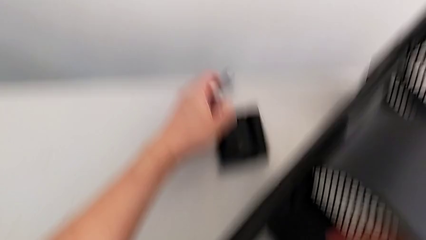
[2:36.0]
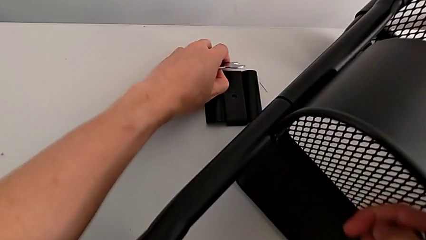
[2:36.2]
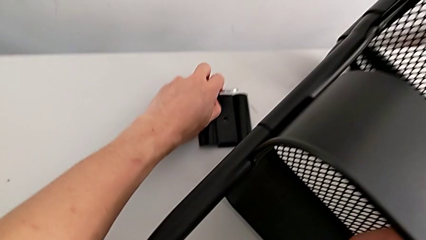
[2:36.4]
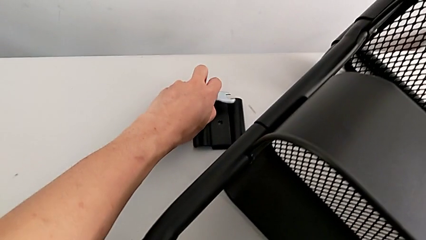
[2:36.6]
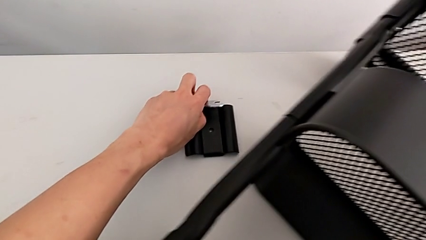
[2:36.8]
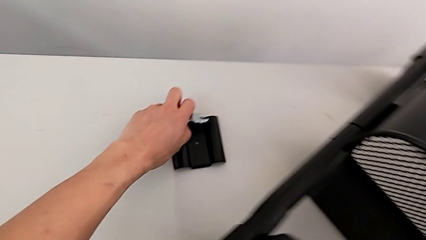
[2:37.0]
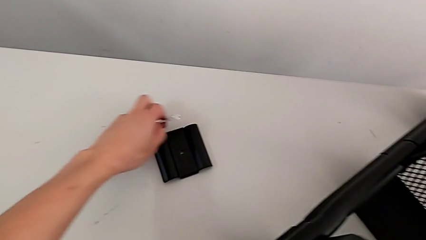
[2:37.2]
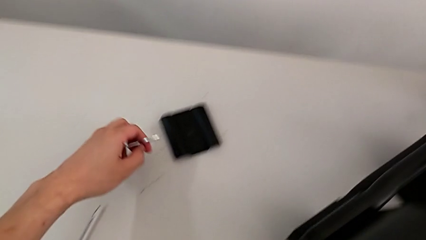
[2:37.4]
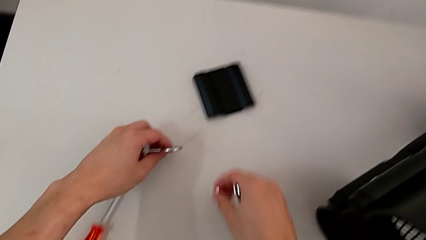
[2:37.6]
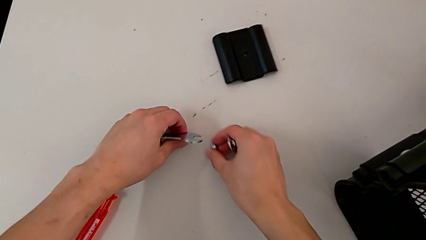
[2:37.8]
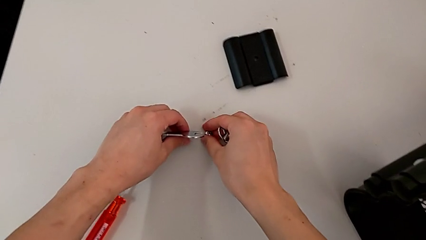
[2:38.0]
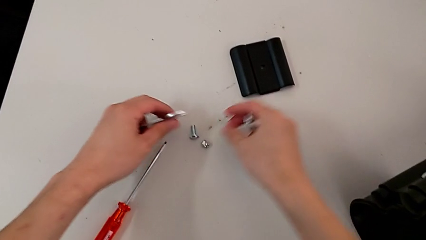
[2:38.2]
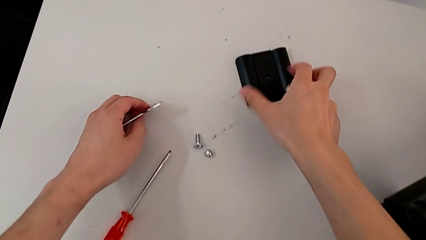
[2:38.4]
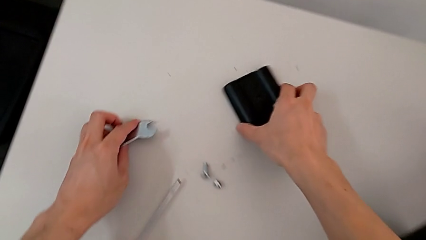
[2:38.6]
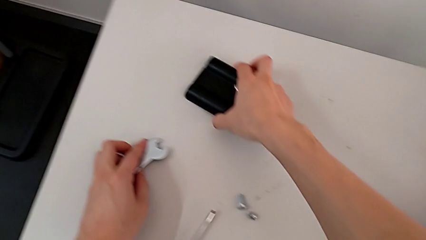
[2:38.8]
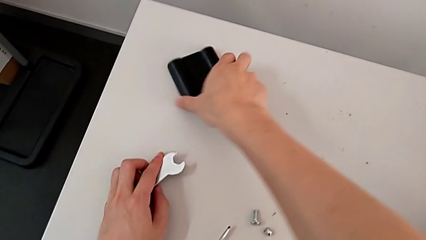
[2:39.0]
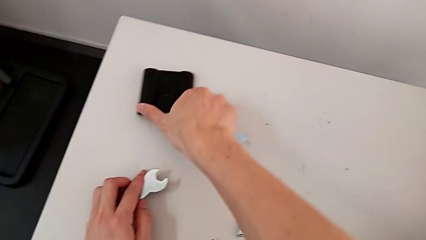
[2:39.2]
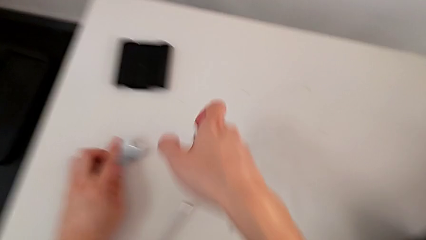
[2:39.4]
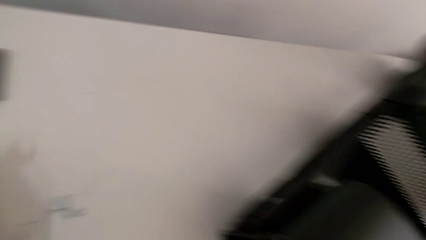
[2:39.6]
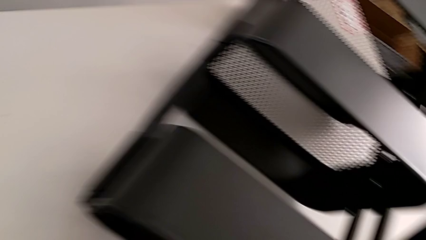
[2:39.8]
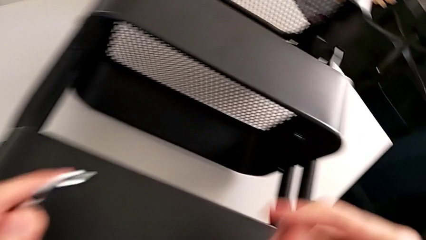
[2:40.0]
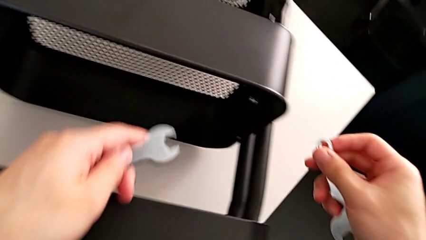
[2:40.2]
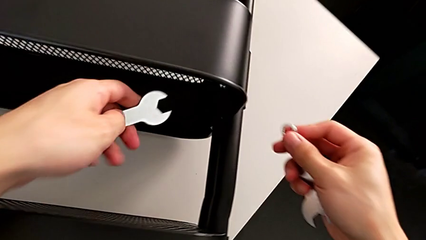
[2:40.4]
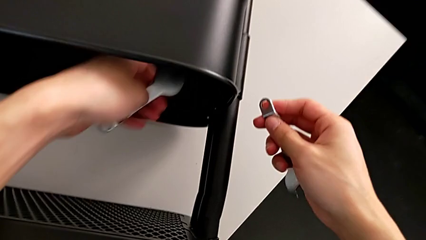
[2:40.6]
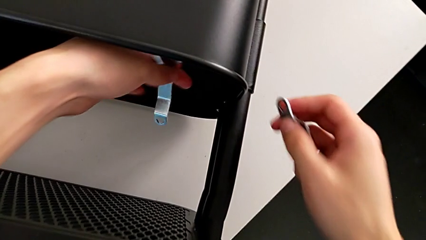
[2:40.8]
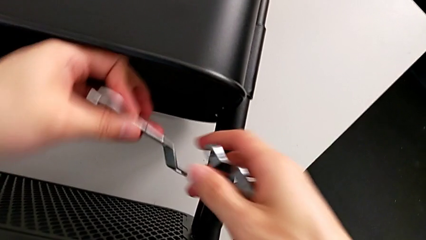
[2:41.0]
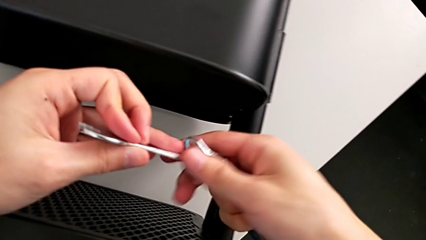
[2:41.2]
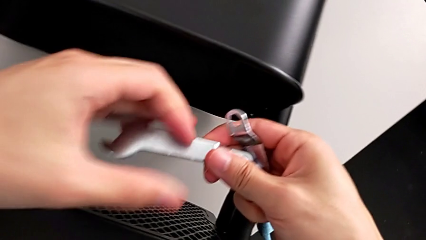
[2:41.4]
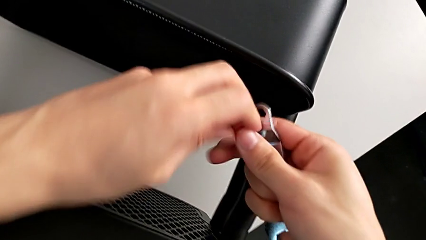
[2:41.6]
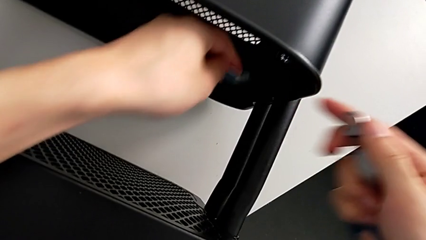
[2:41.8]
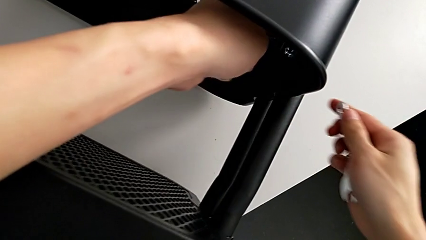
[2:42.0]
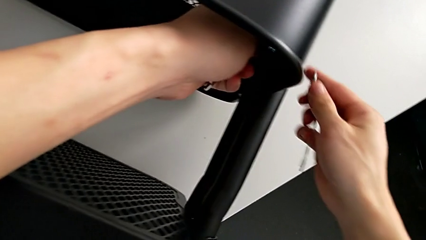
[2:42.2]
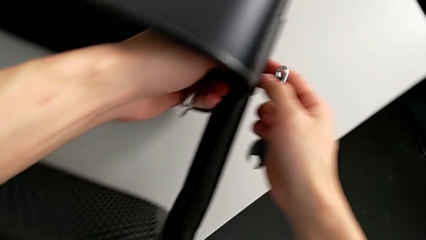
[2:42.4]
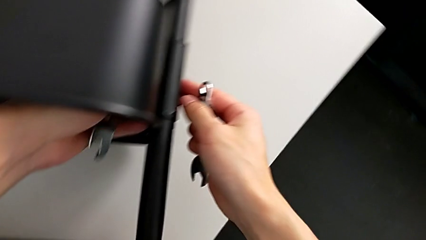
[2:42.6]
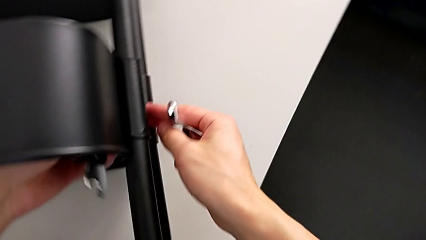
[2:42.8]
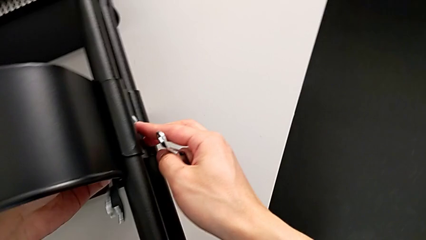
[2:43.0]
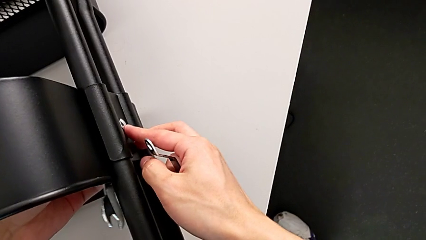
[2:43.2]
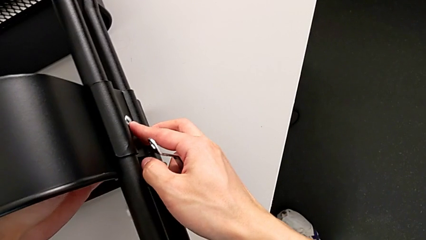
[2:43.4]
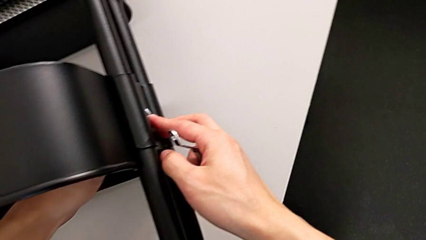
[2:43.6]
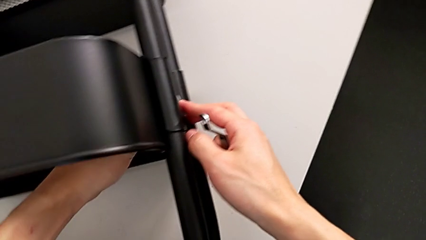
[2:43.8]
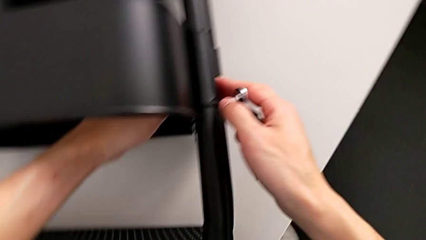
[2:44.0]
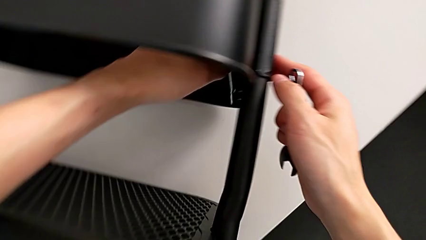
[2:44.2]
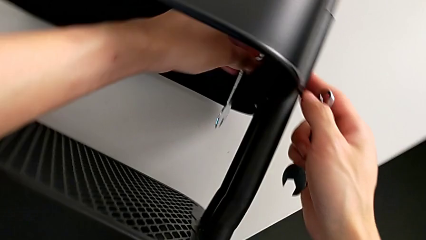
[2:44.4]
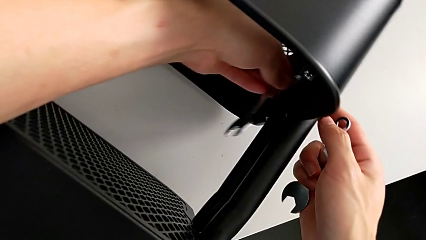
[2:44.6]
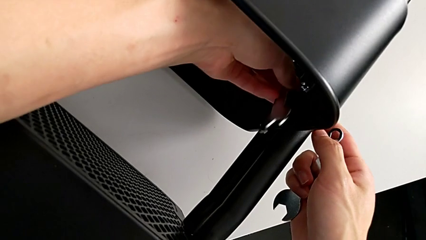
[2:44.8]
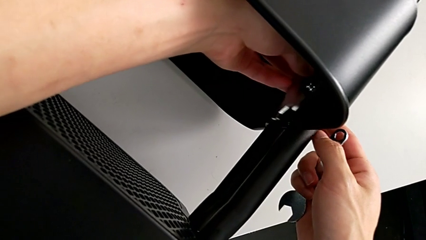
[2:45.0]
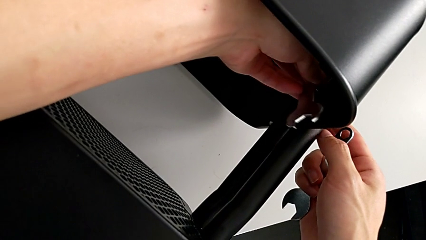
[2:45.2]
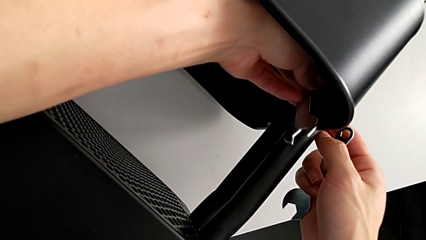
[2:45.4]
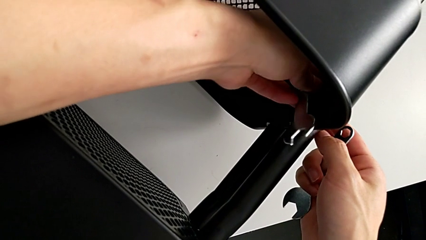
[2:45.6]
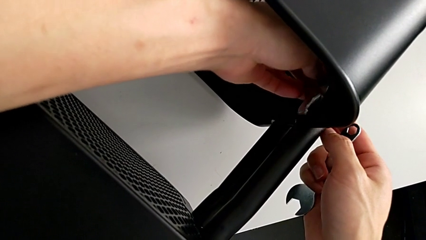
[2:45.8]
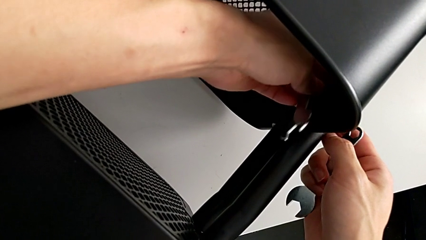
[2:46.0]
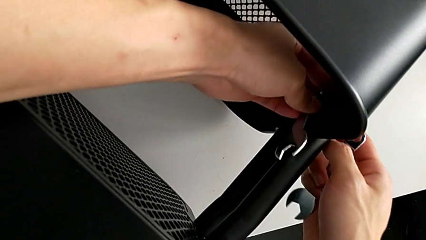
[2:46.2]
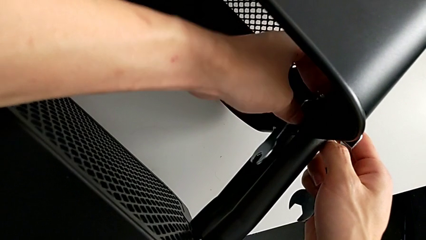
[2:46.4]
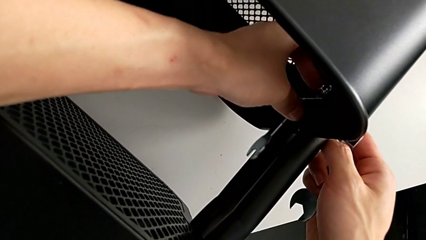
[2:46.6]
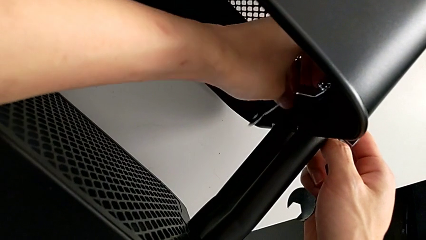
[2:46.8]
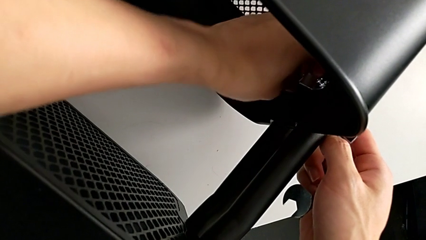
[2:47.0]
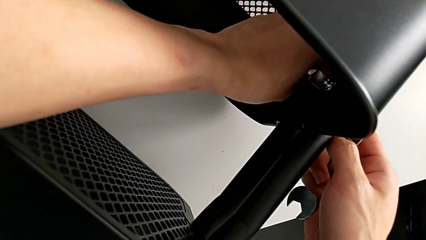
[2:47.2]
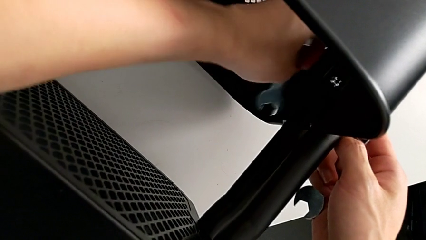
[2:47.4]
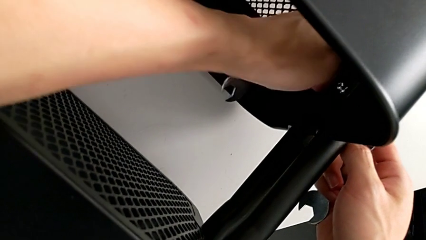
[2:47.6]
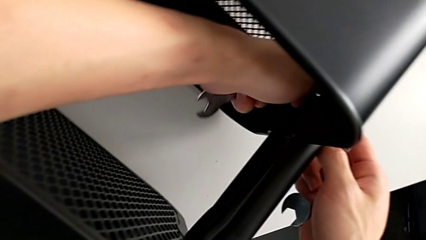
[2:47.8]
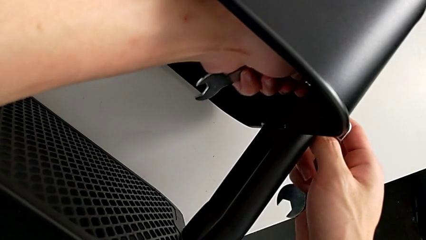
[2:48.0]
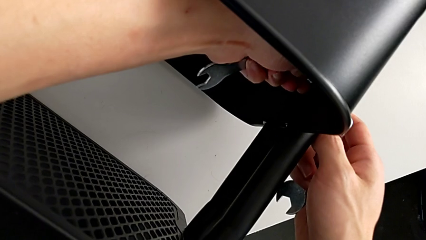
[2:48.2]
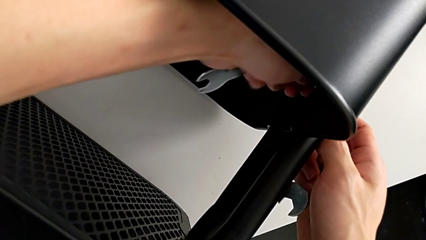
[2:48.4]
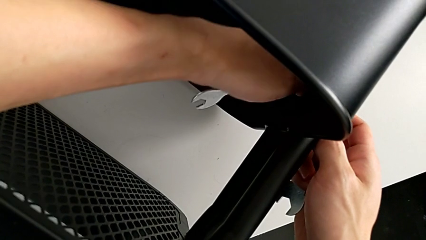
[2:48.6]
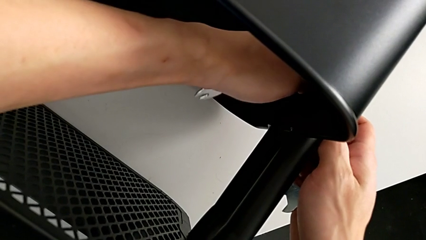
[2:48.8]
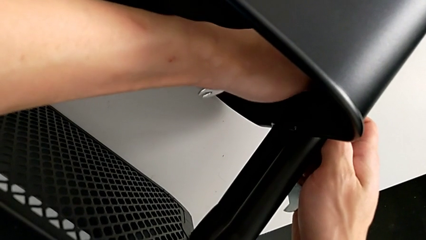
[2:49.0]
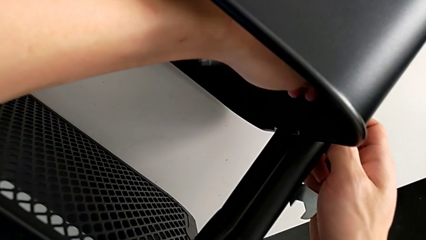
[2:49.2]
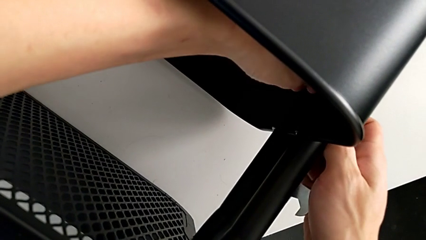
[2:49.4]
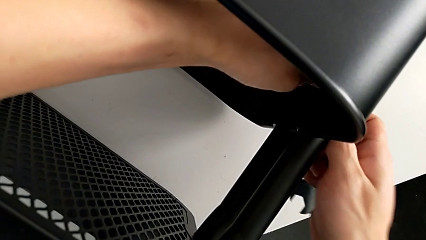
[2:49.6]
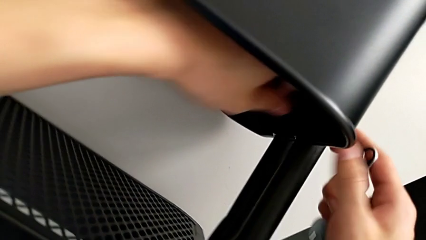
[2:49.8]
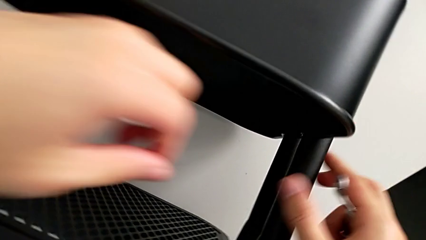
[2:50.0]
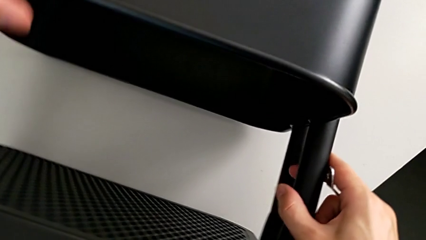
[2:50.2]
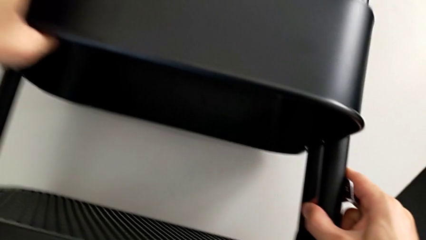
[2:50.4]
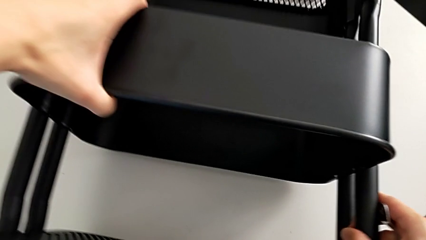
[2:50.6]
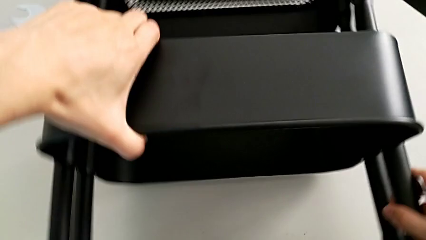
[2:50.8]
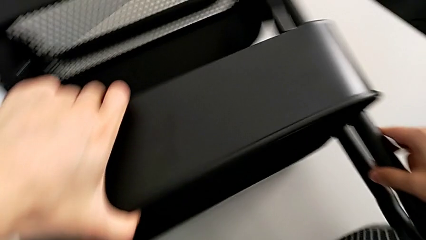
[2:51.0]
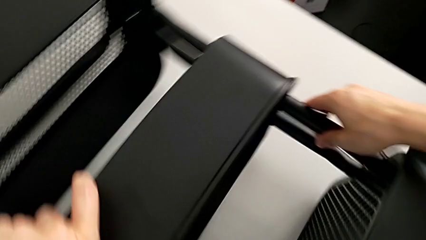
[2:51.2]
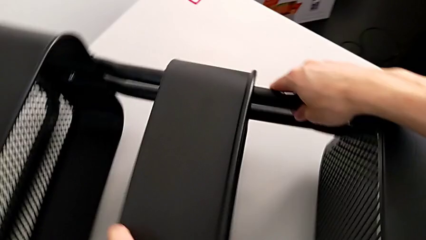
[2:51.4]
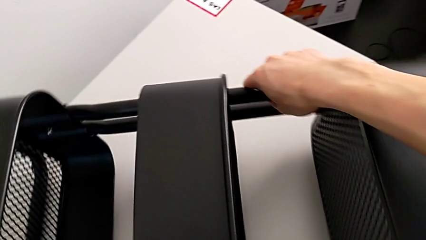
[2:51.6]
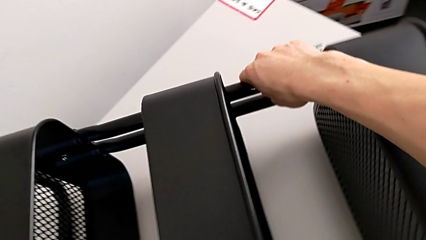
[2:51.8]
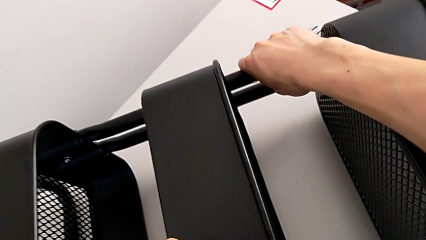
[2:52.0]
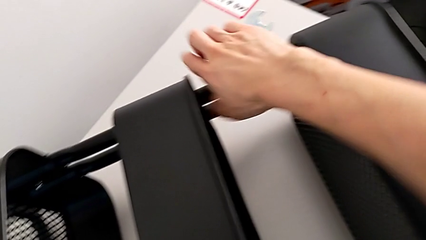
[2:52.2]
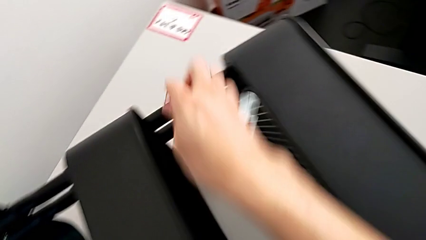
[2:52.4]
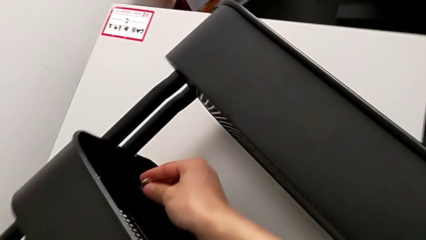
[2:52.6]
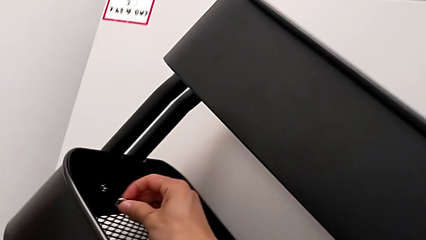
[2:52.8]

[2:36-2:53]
The camera wearer is disassembling the brackets of the middle grid tray. They grab the first bracket, approach the second hexagon cap nut, unscrew it and rotate the utility cart.
